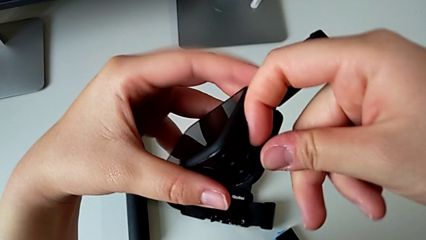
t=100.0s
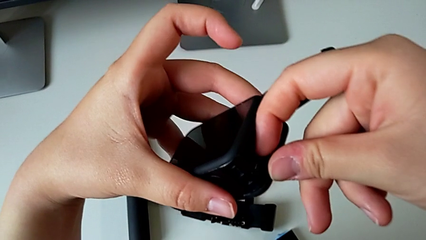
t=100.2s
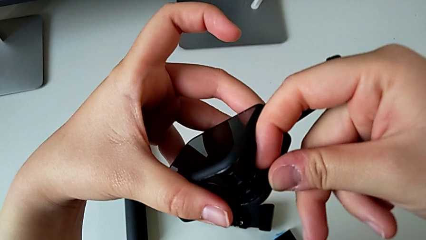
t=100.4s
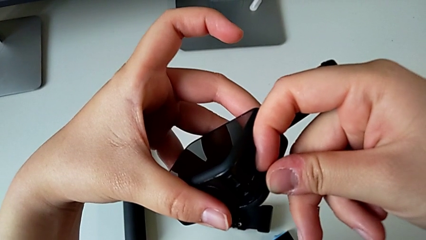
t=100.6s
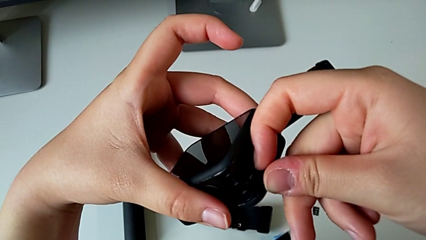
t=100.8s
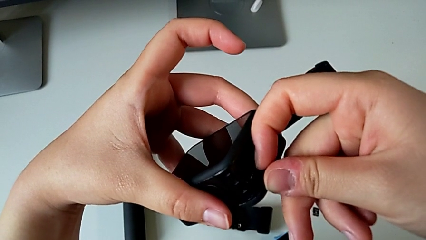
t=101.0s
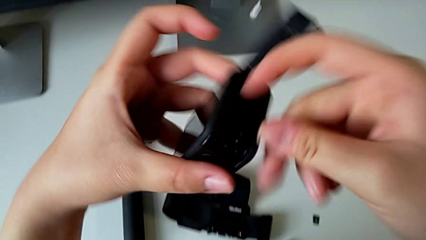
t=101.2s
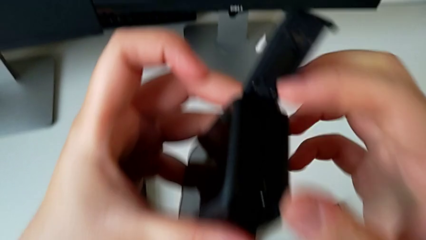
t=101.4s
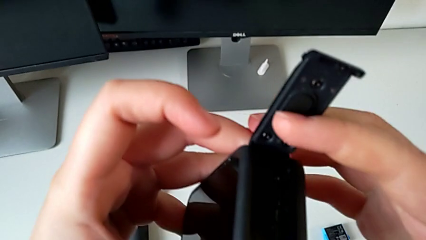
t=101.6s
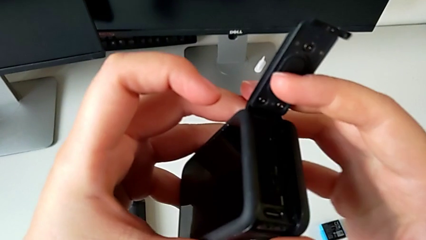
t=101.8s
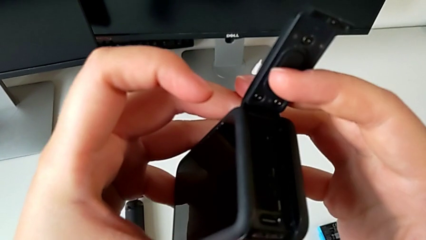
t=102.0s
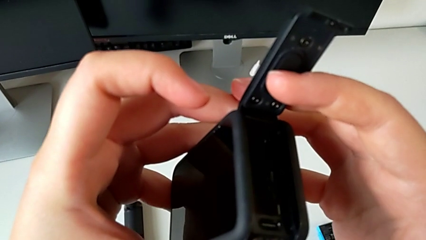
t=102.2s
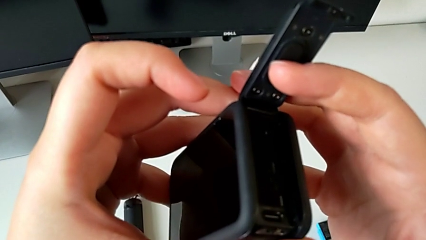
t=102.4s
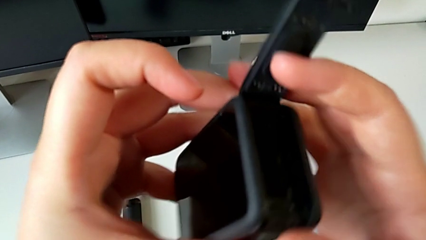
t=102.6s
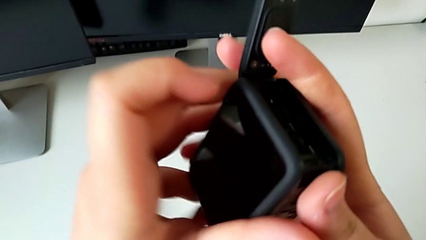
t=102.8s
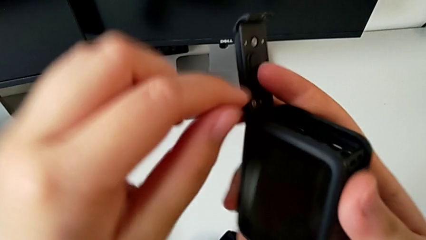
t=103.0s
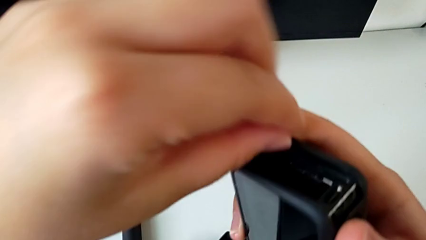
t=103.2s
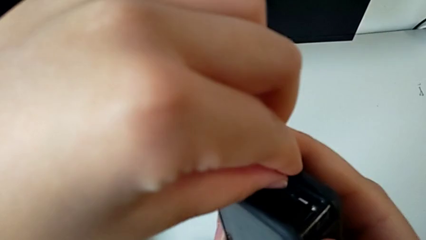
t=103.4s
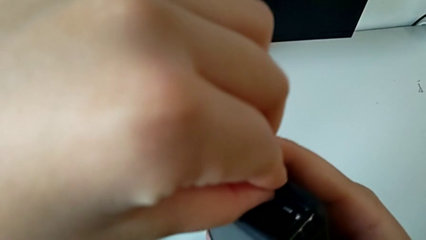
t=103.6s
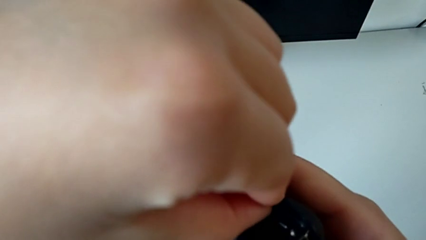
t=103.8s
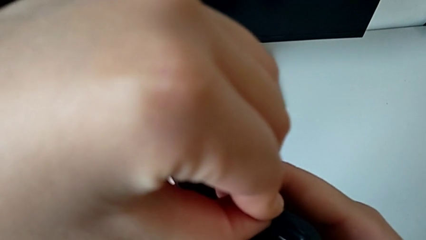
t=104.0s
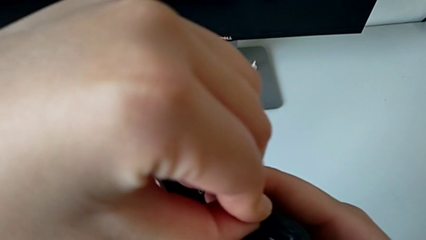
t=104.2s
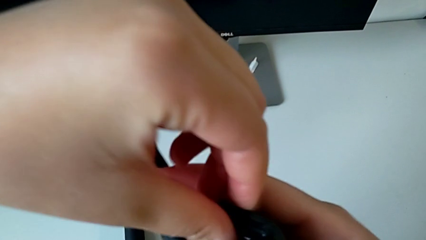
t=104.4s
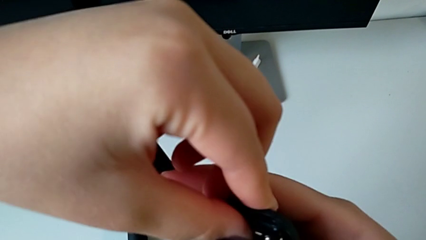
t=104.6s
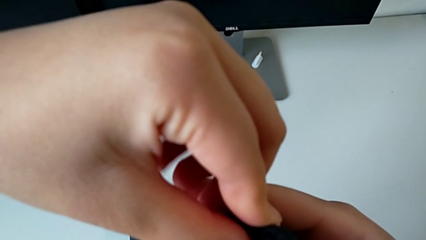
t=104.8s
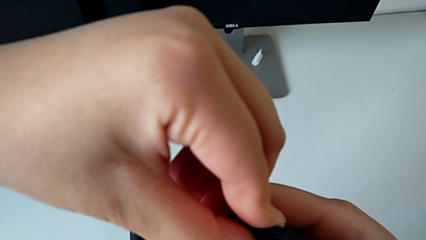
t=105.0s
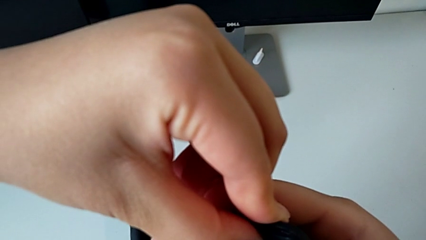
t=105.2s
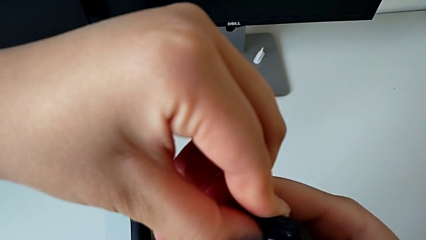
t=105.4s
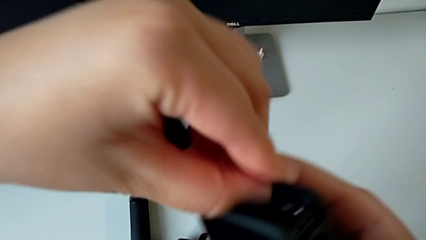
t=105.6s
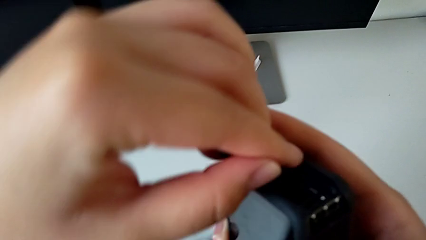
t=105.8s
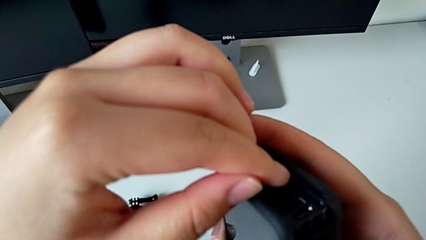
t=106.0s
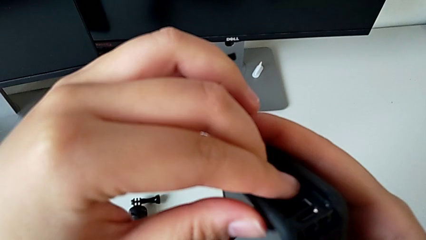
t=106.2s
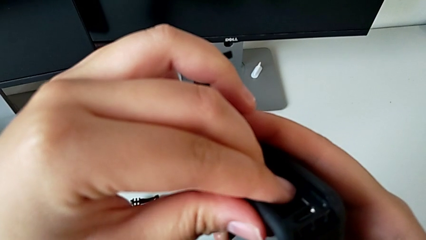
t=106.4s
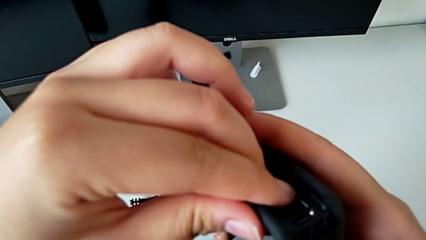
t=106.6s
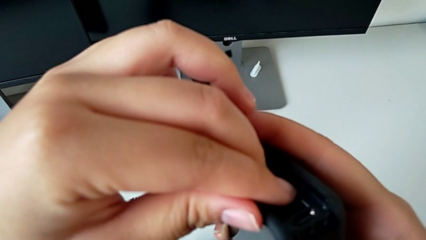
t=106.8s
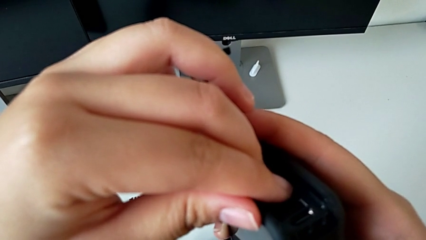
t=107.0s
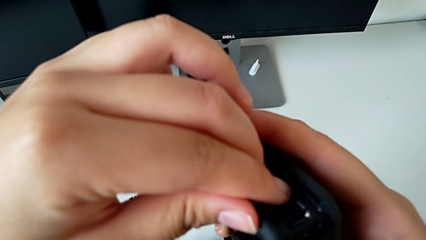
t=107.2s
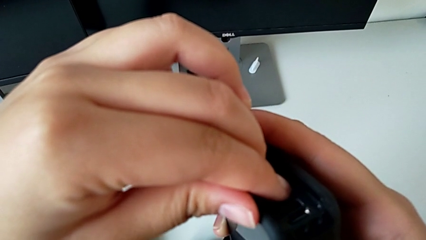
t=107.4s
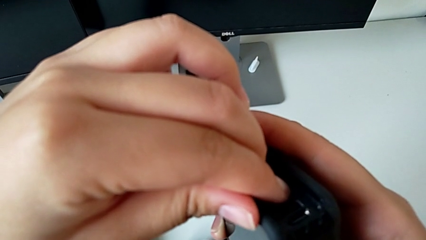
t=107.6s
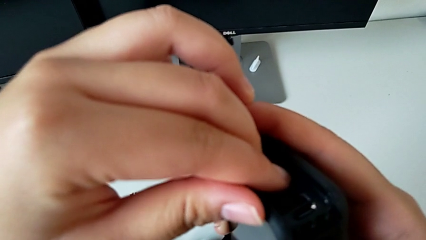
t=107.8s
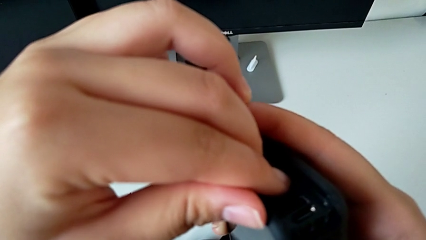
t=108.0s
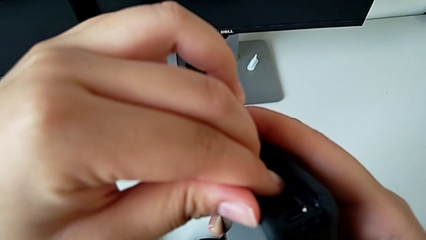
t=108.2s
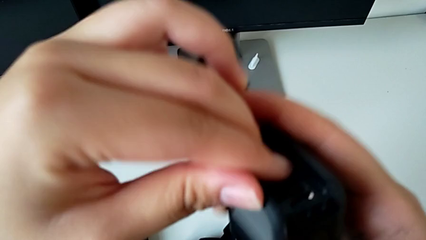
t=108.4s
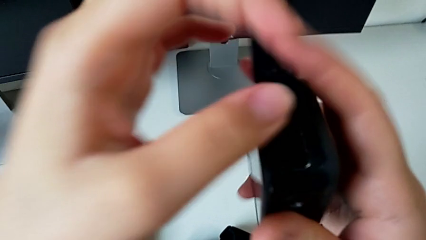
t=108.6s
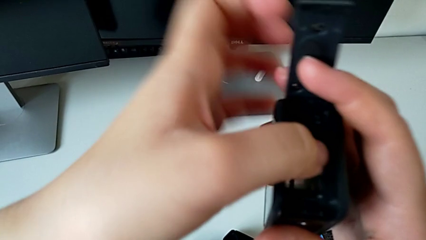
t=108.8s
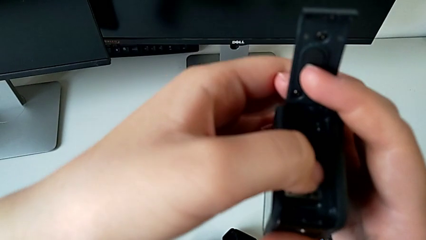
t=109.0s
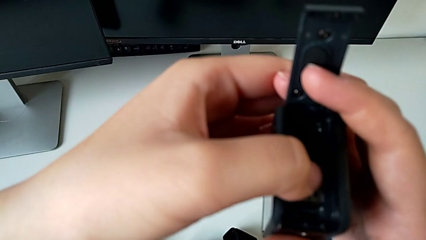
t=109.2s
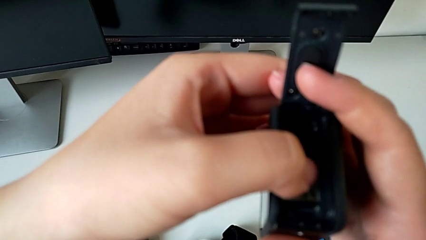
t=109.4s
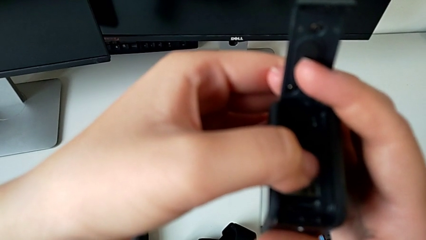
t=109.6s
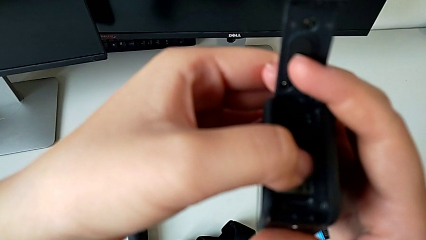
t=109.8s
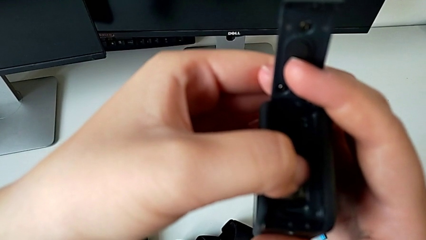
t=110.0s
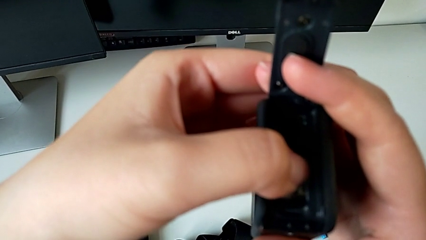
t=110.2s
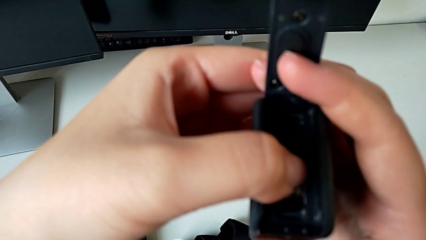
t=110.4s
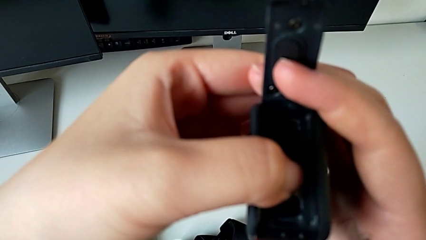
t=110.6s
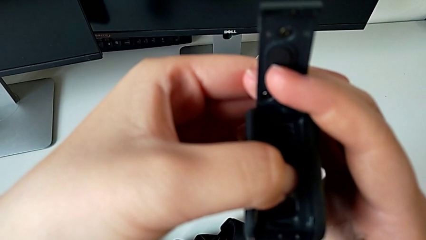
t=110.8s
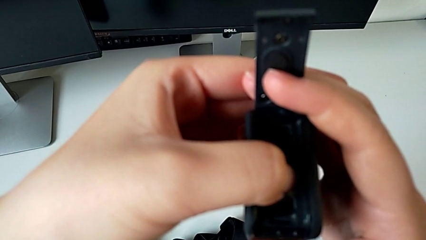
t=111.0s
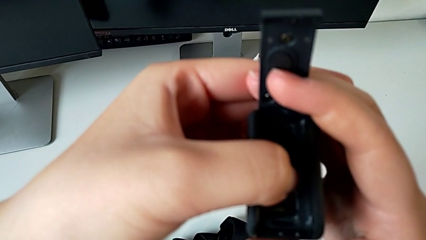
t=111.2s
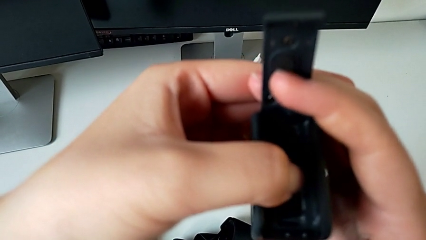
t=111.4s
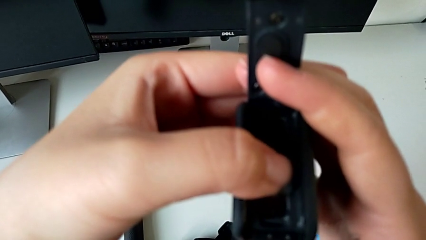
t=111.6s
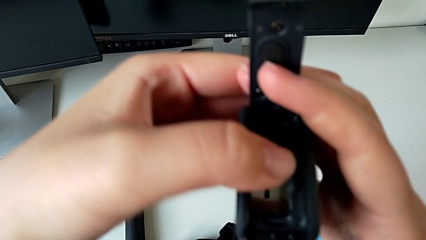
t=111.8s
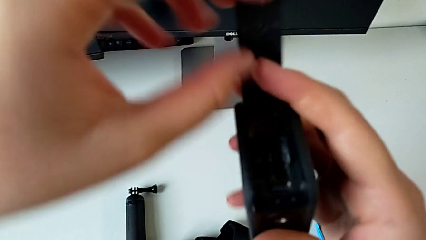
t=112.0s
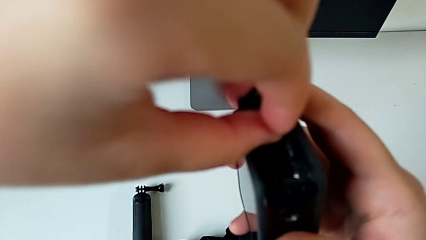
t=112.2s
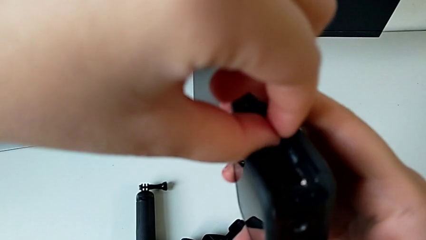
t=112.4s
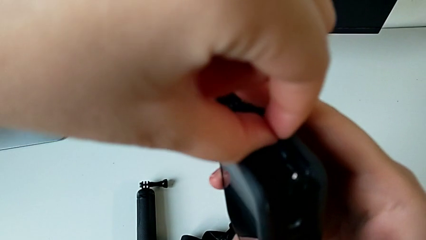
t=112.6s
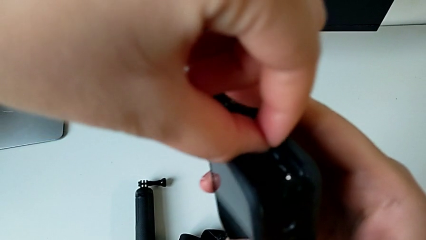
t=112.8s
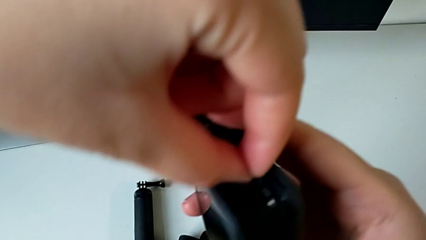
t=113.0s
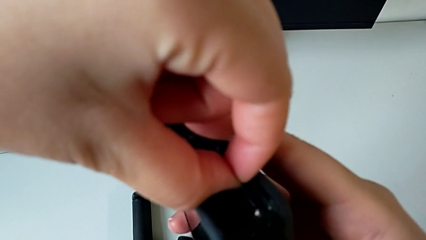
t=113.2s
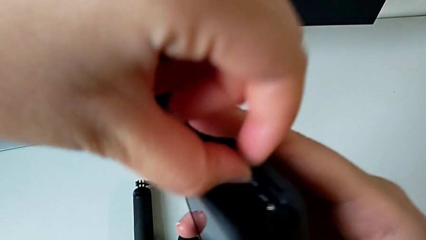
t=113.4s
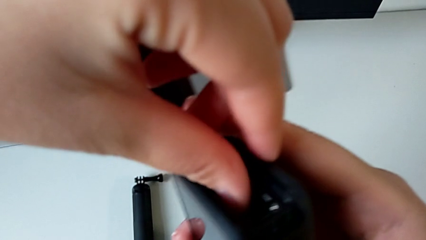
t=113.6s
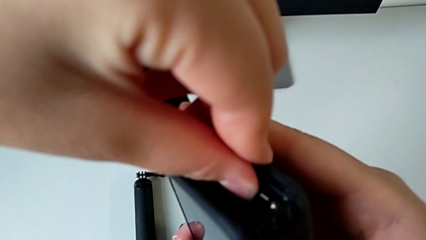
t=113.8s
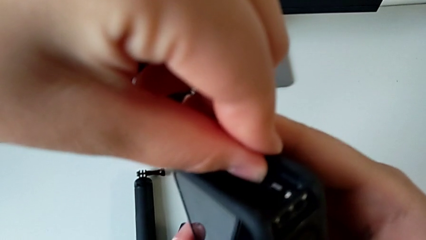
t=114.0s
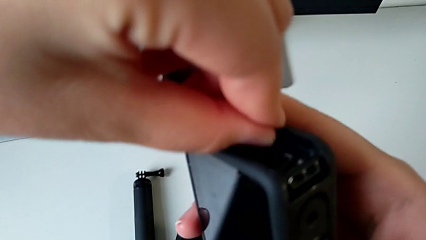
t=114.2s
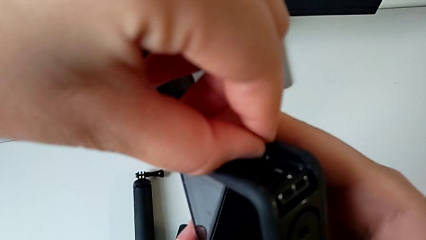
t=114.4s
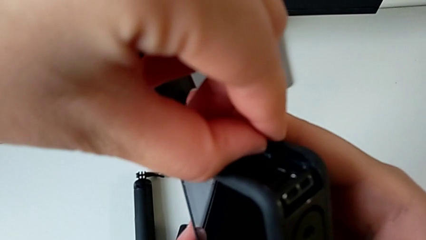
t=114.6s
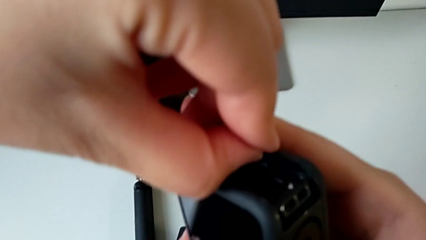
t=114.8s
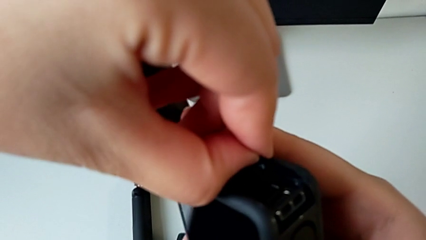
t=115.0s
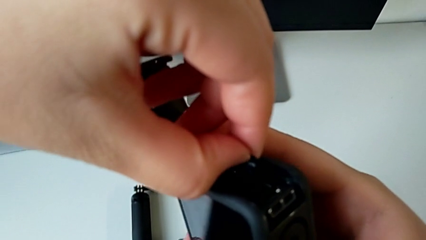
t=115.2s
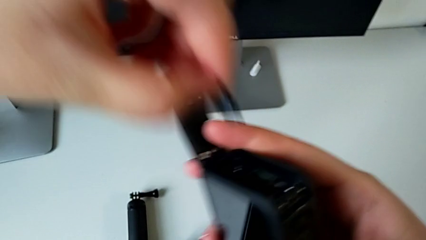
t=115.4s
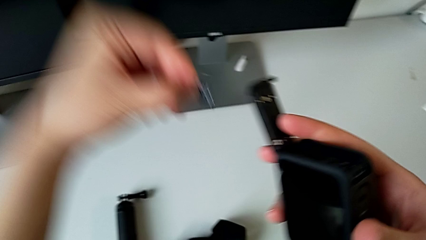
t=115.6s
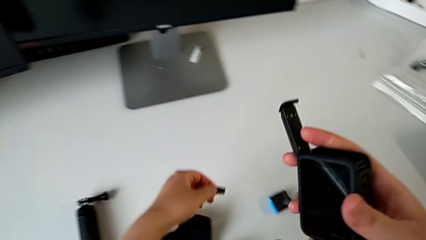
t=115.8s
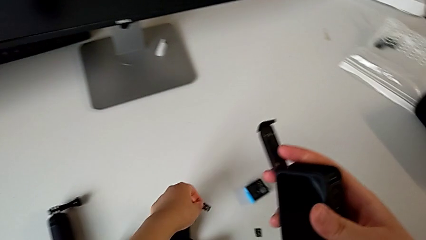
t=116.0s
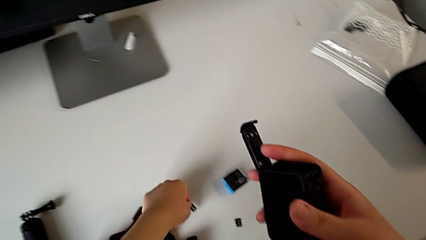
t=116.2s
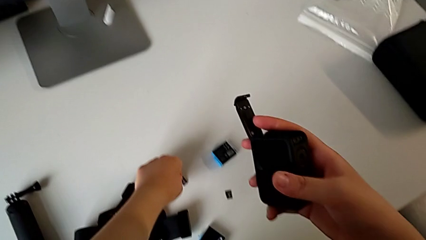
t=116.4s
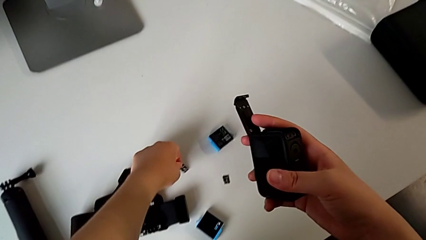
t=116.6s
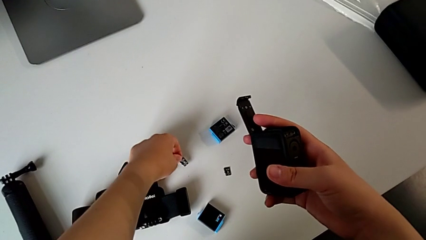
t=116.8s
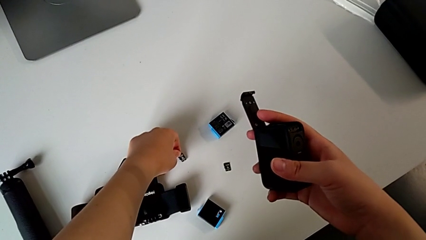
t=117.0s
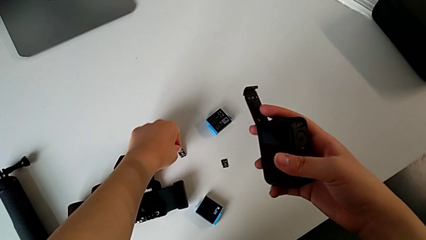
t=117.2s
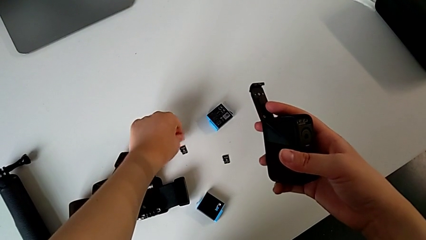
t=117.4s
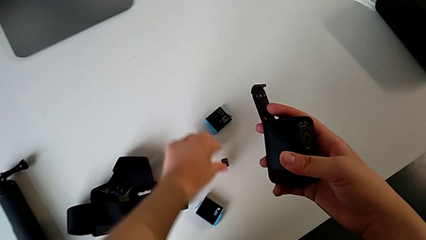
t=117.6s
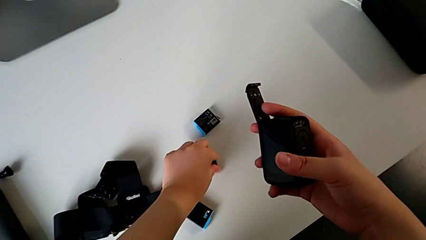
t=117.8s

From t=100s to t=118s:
The camera wearer is exchanging the Micro SD card from the GoPro with the one on the table. They push the SD card, withdraw it and exchange the old SD card.
